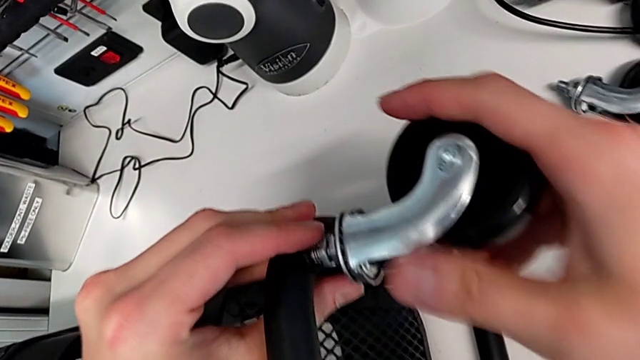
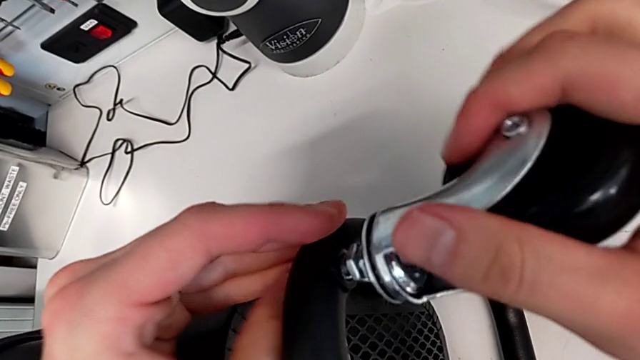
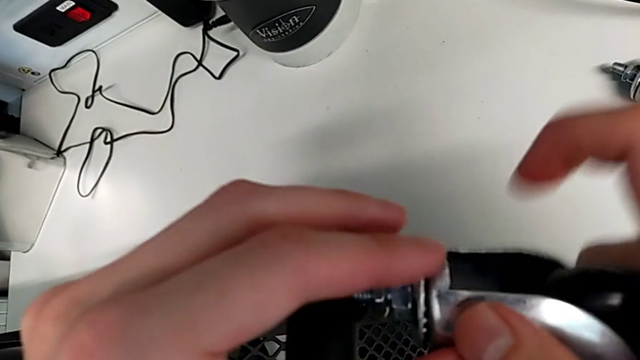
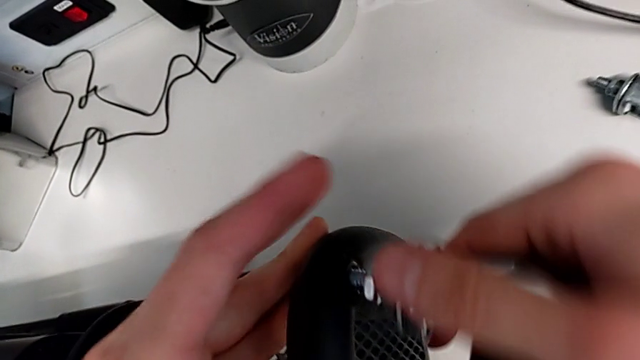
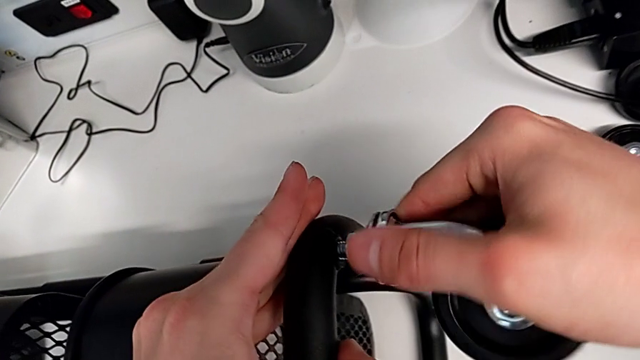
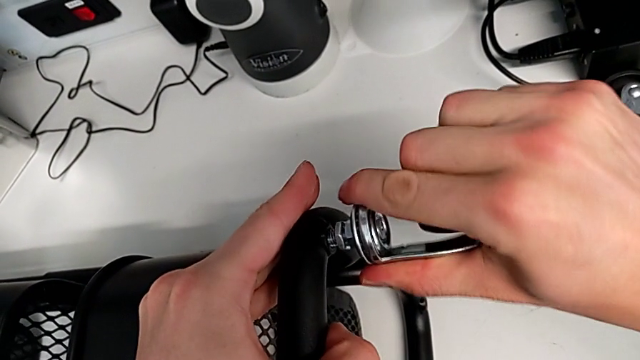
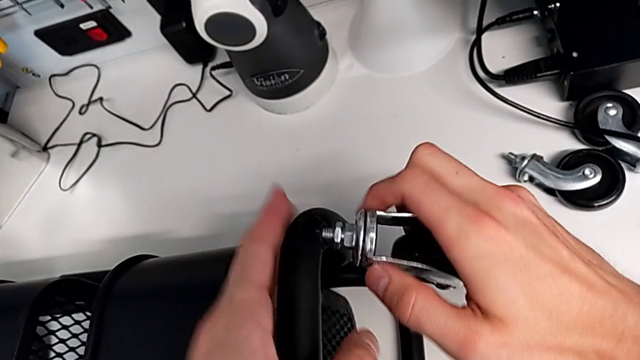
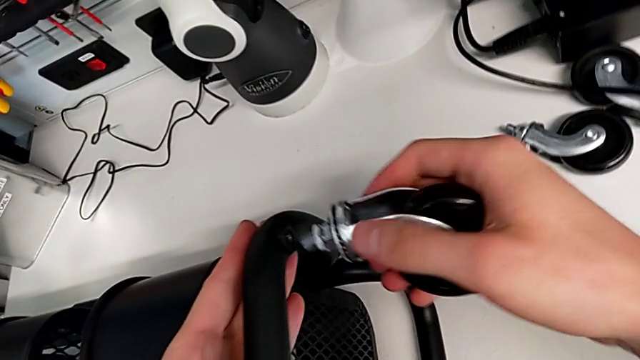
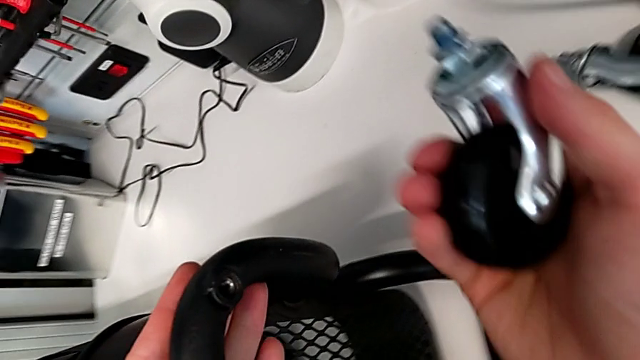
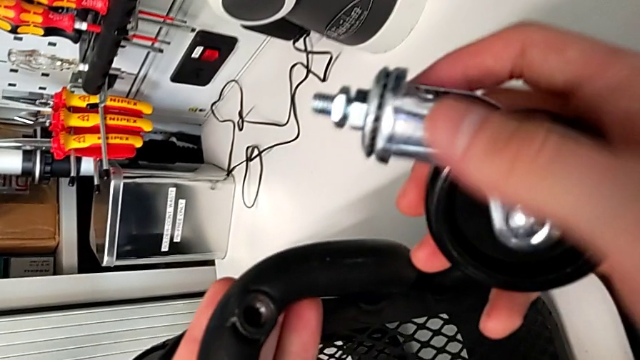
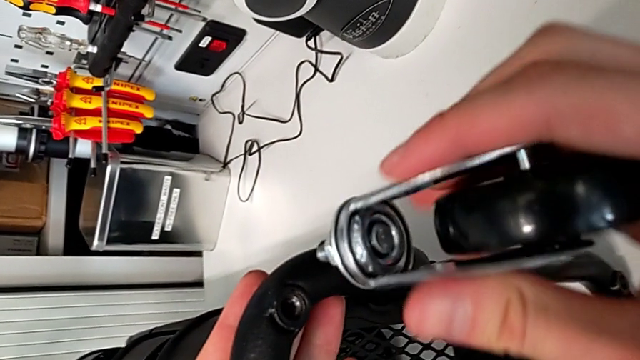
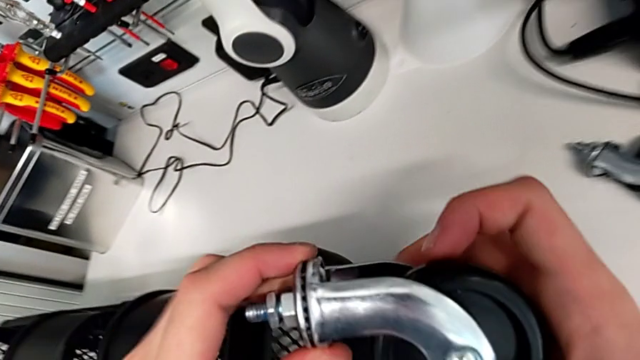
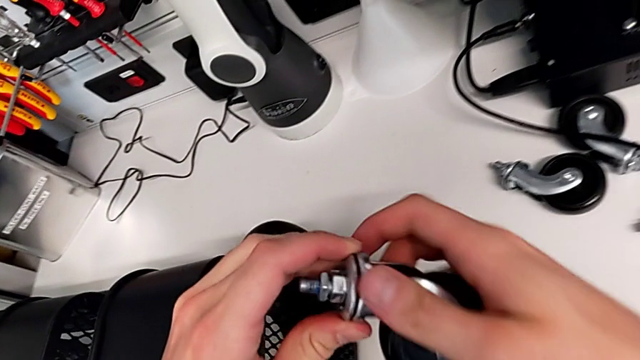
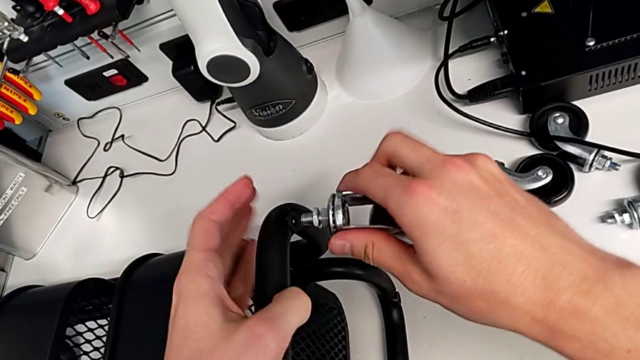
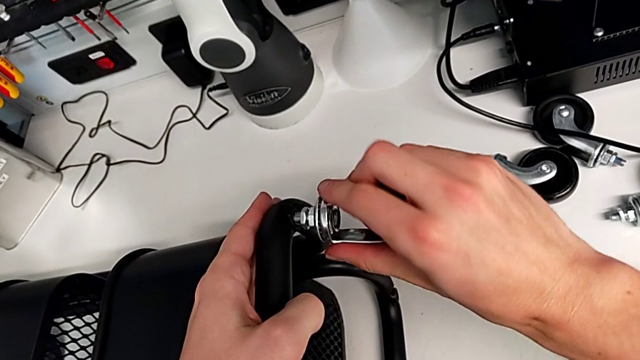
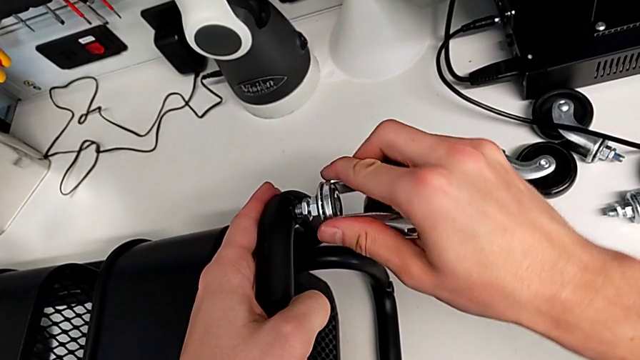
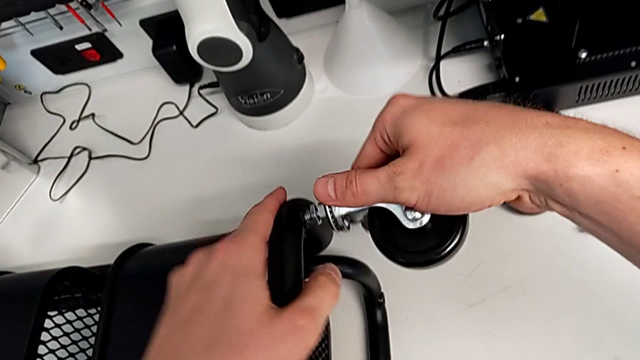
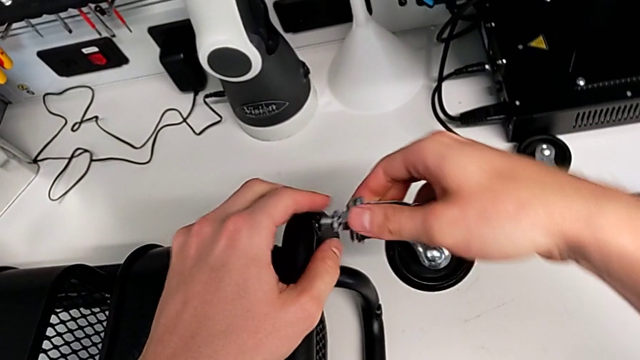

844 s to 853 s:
The camera wearer is assembling the wheels into the base frame. They wrongly keep screwing the first wheel and begin to screw it.

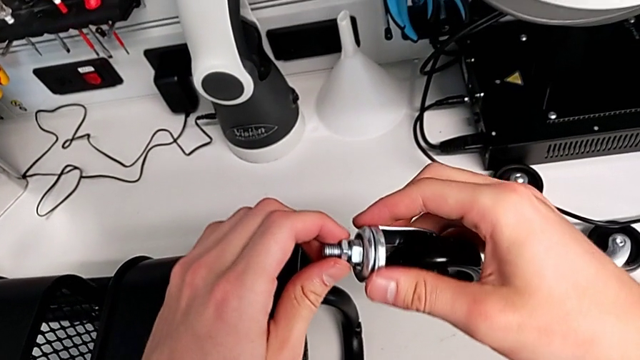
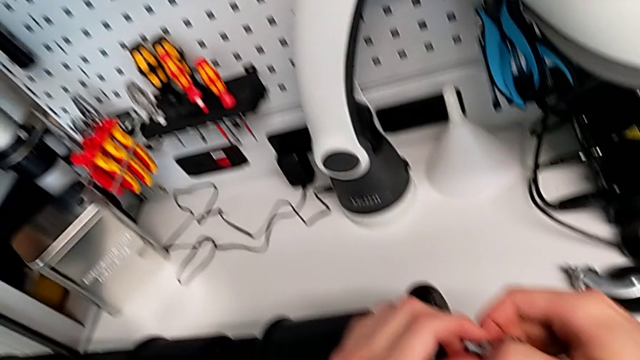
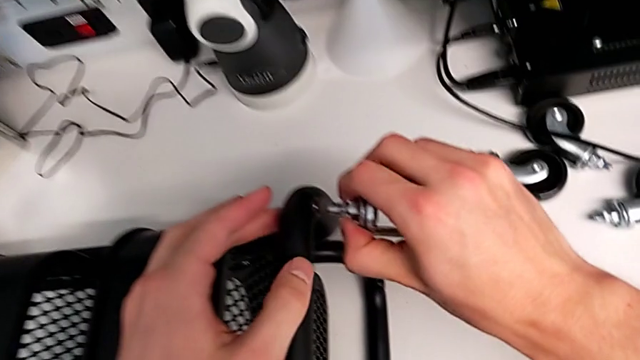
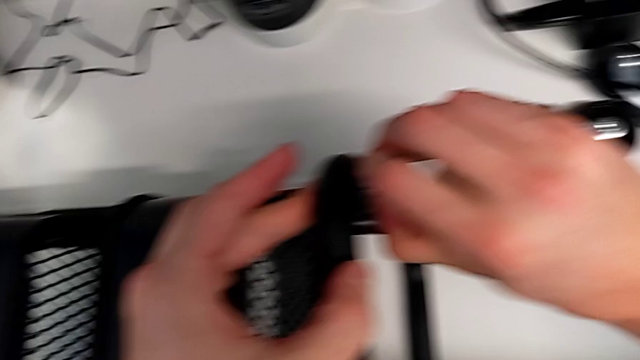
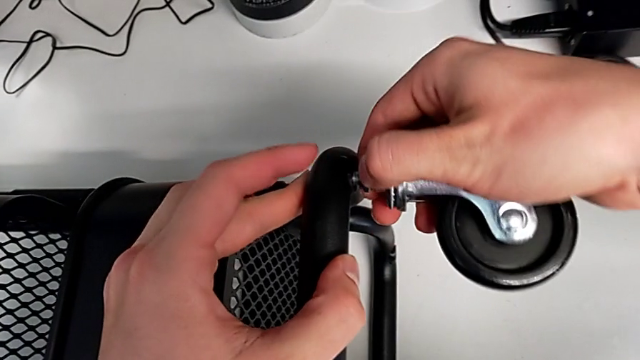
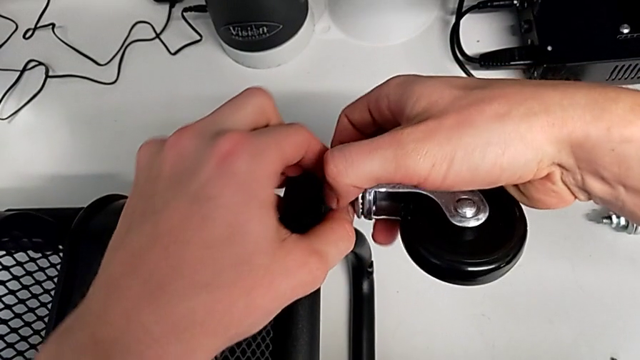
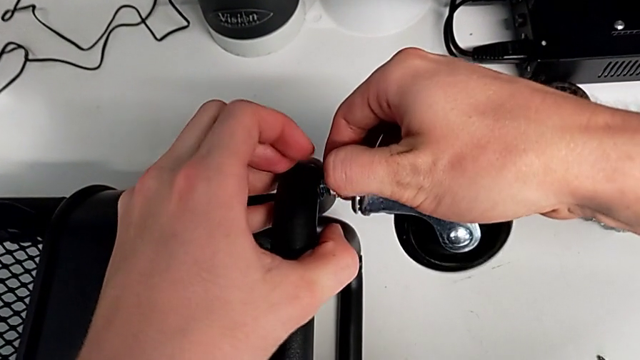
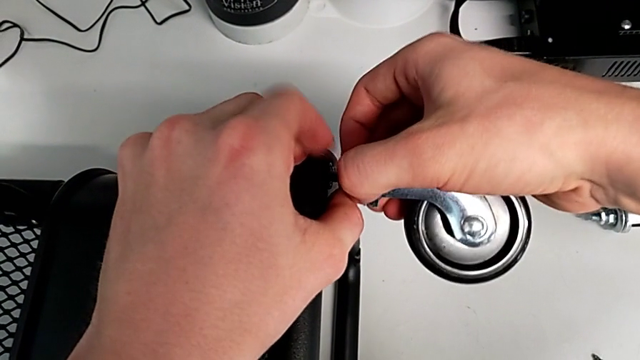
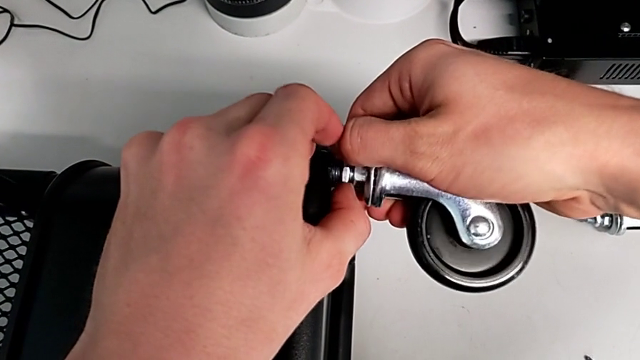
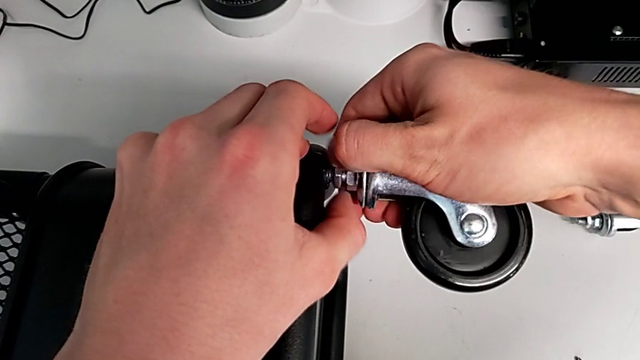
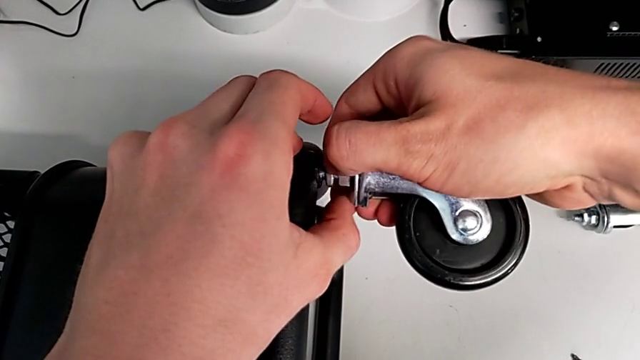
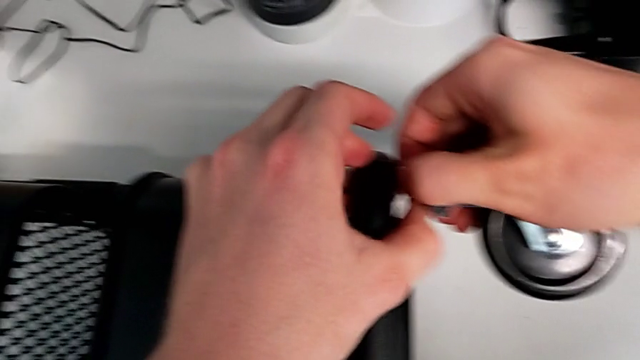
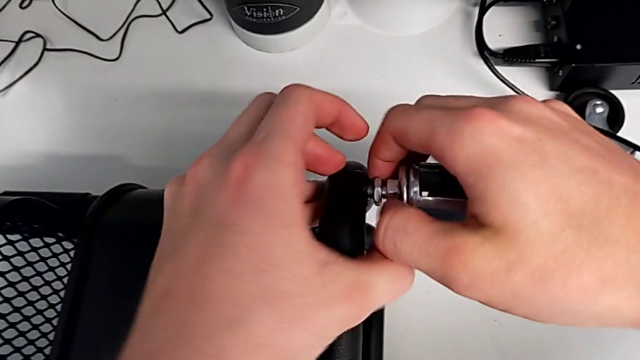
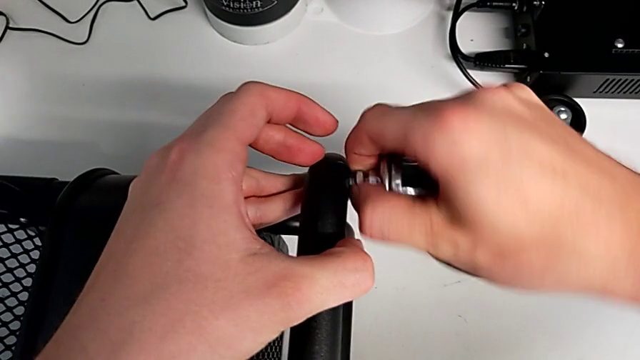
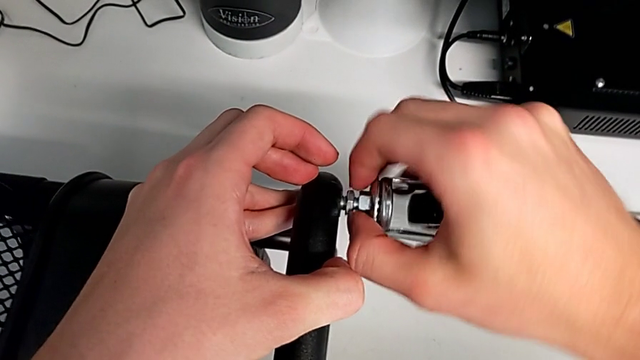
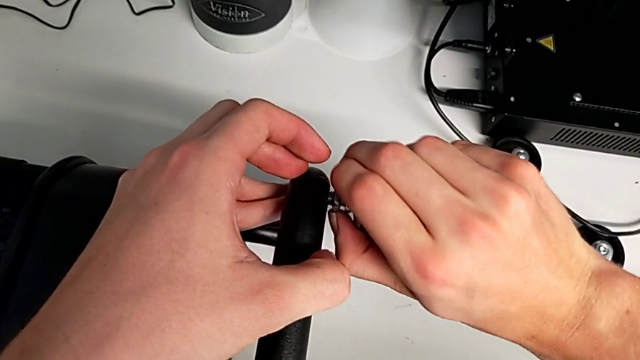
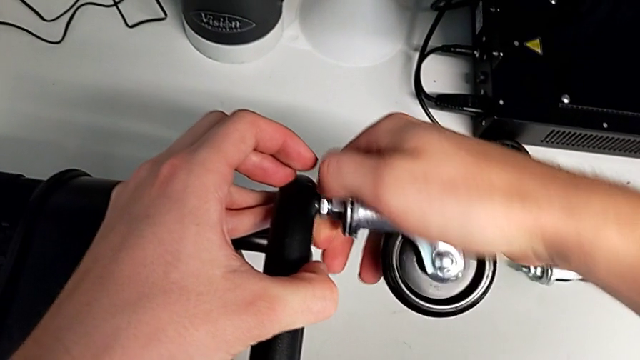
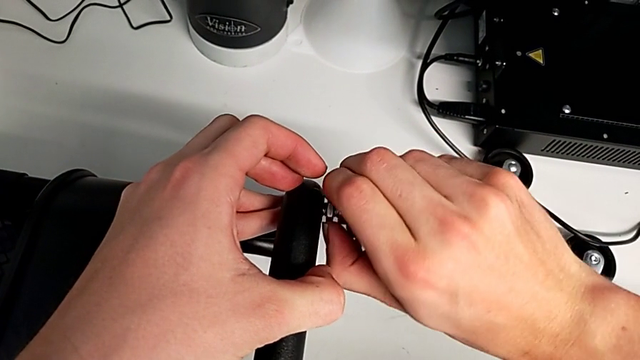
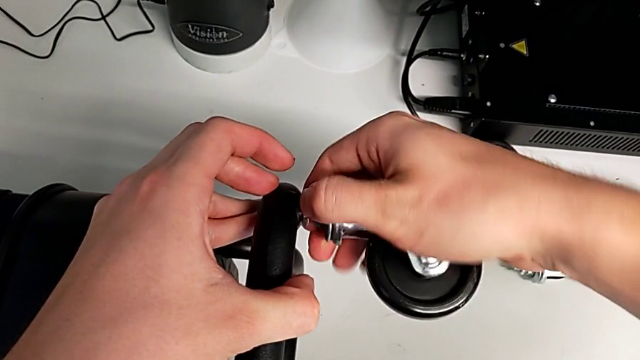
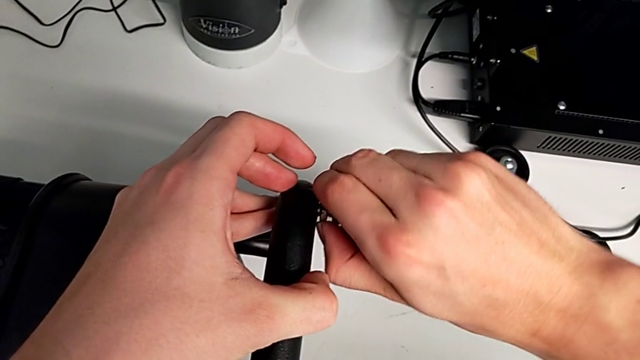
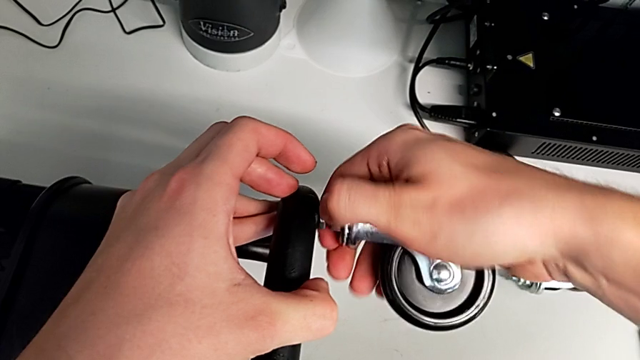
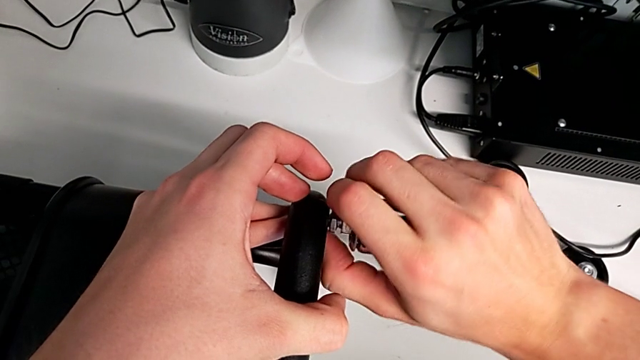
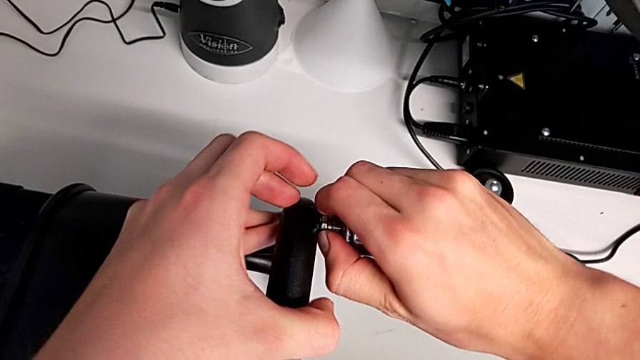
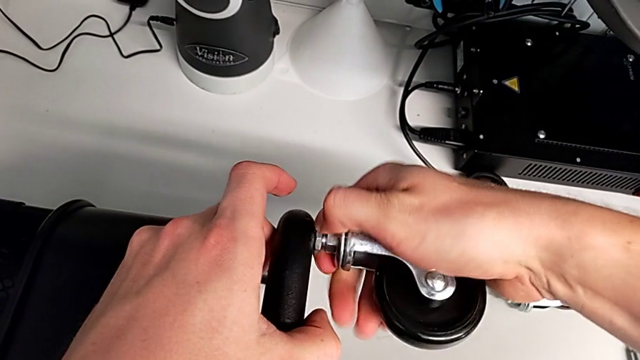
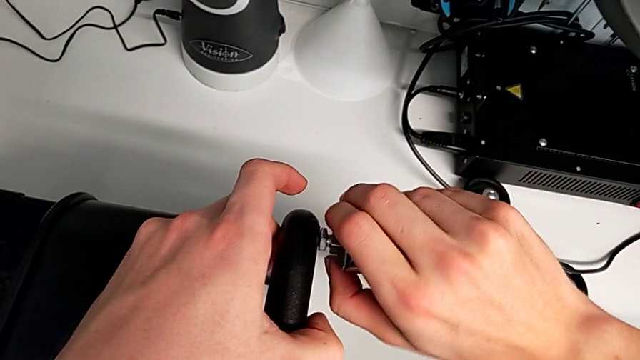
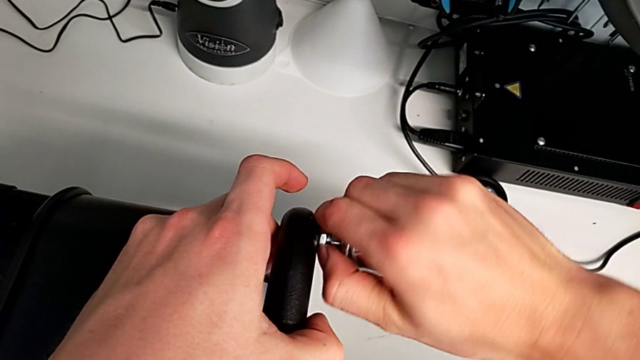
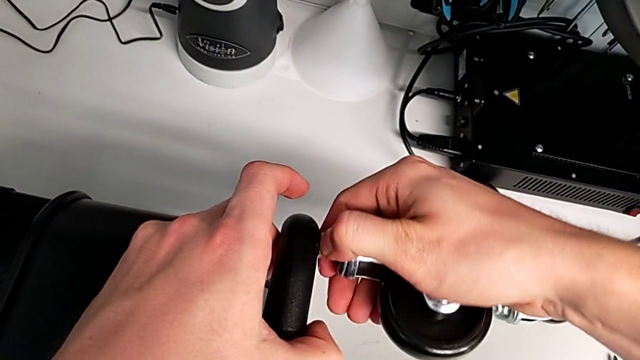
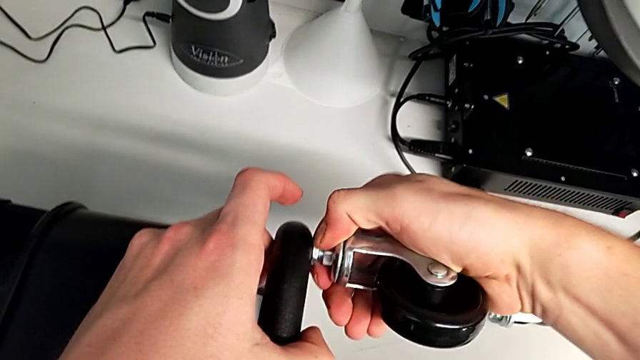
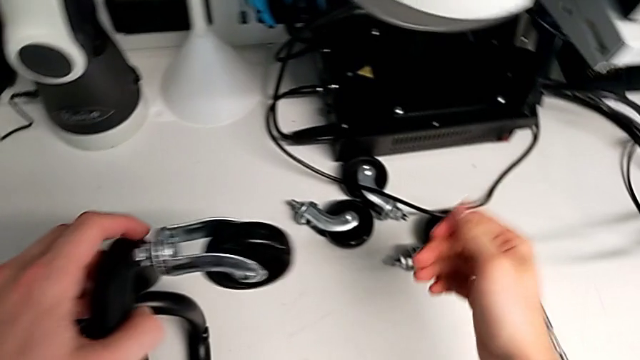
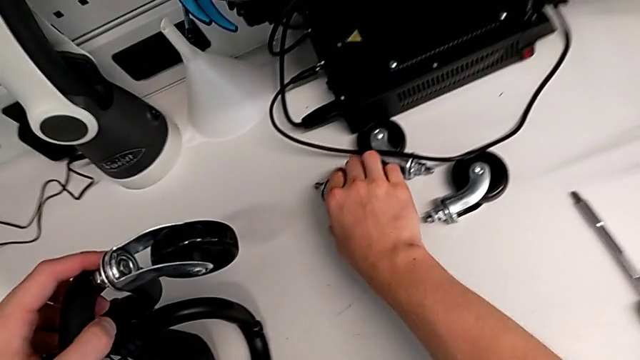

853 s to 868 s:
The camera wearer is assembling the wheels into the base frame. They keep screwing the first wheel.
